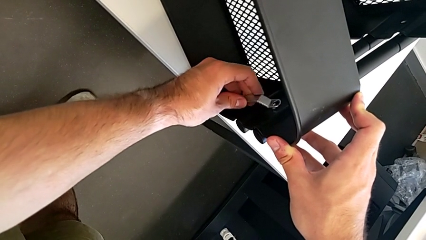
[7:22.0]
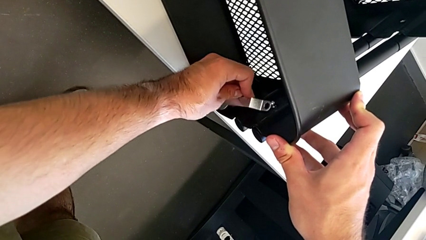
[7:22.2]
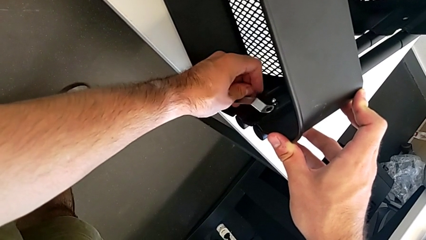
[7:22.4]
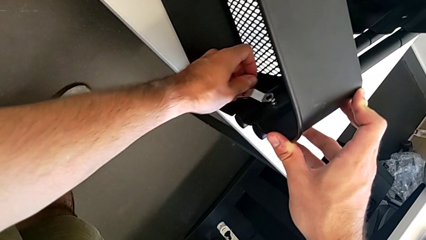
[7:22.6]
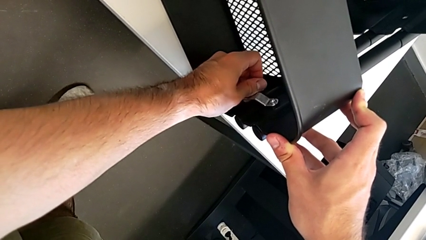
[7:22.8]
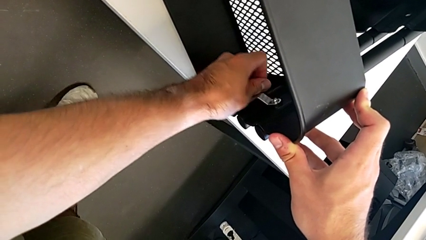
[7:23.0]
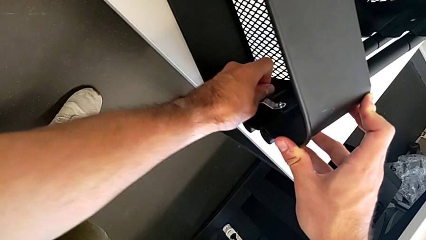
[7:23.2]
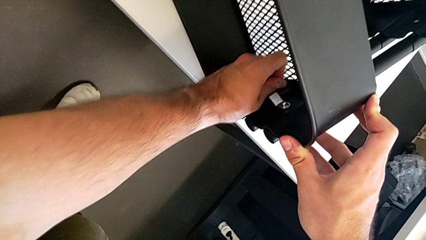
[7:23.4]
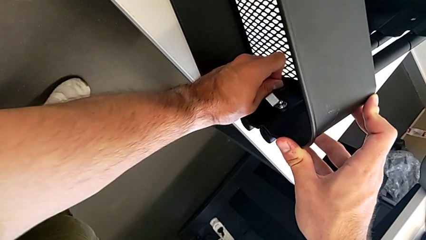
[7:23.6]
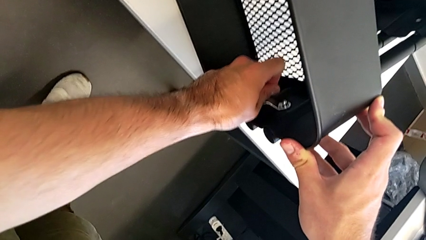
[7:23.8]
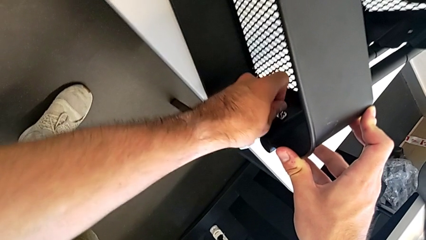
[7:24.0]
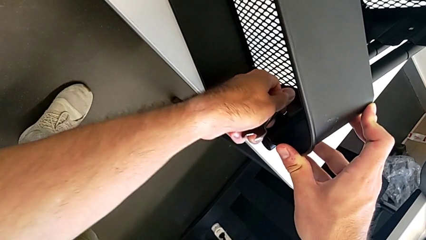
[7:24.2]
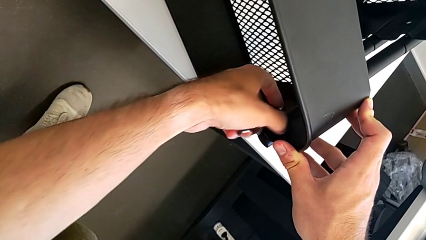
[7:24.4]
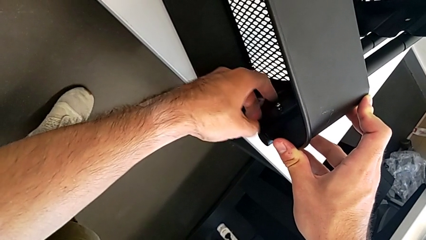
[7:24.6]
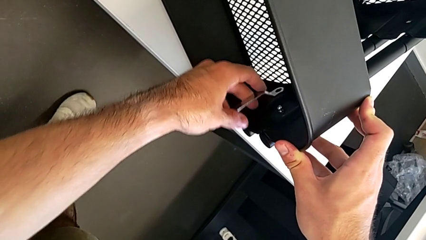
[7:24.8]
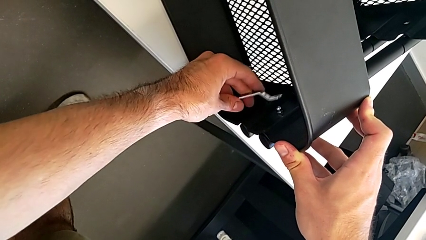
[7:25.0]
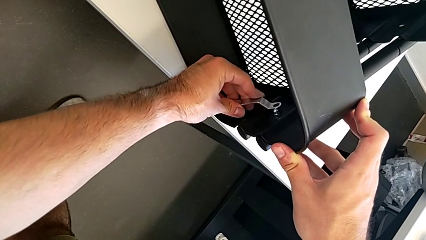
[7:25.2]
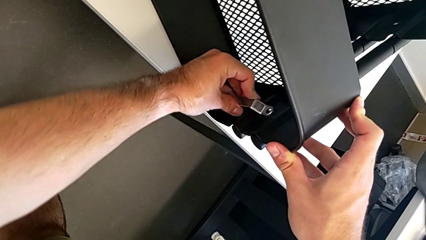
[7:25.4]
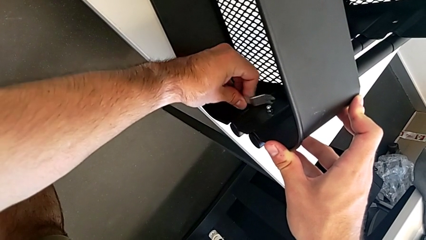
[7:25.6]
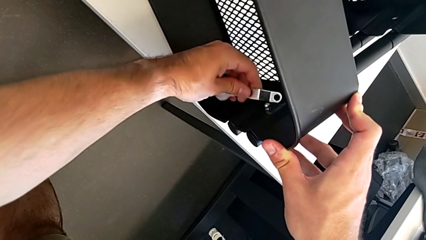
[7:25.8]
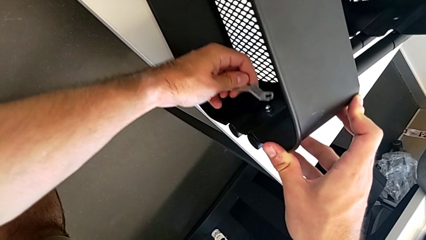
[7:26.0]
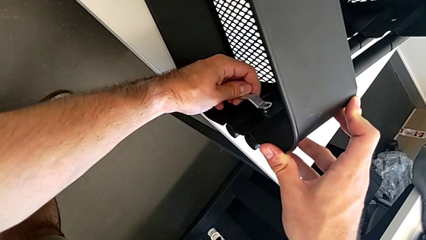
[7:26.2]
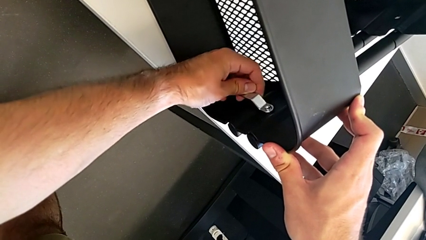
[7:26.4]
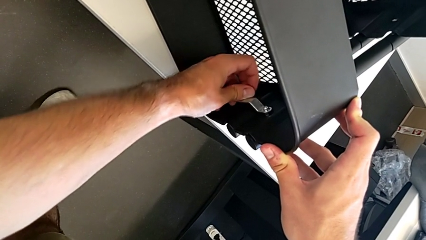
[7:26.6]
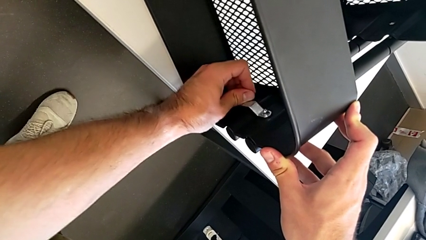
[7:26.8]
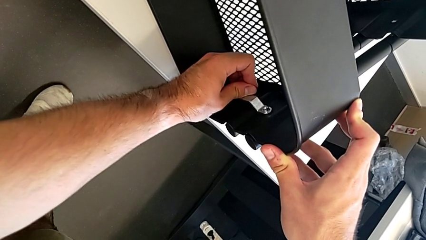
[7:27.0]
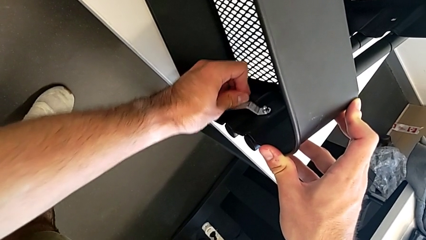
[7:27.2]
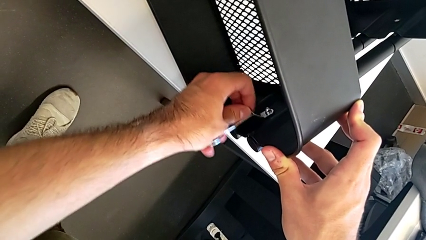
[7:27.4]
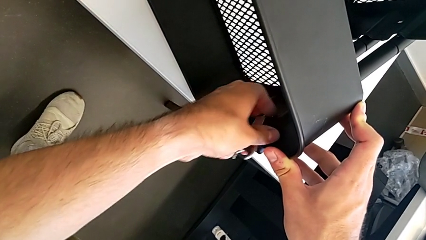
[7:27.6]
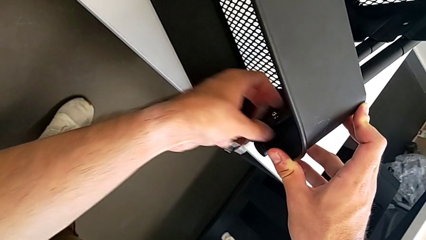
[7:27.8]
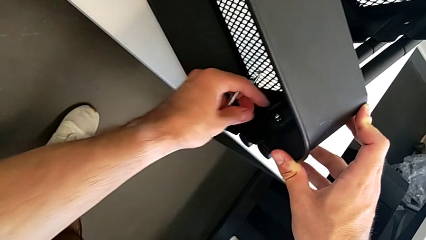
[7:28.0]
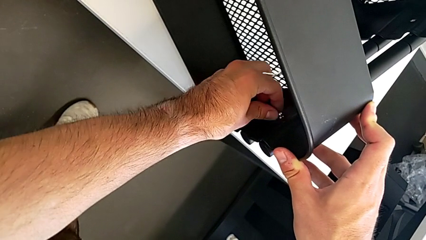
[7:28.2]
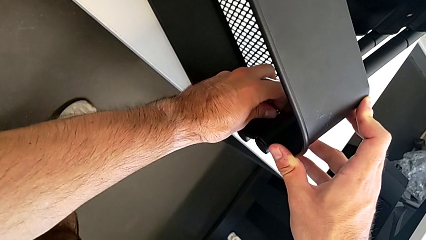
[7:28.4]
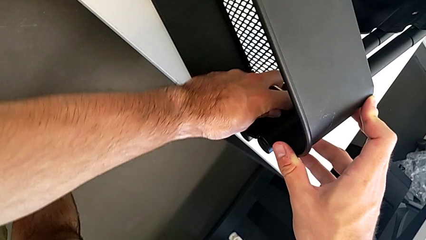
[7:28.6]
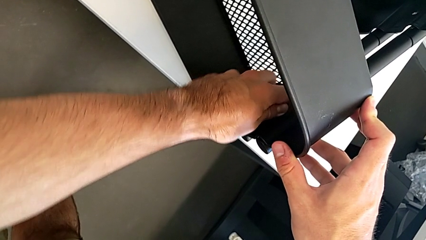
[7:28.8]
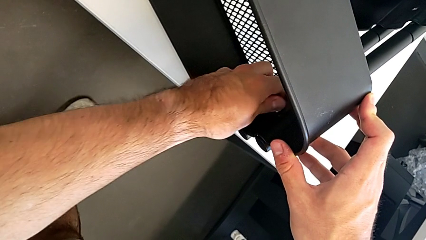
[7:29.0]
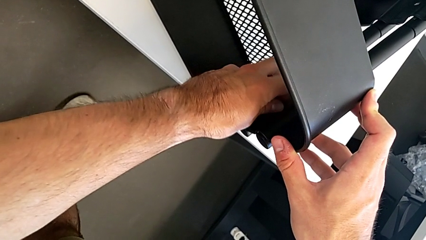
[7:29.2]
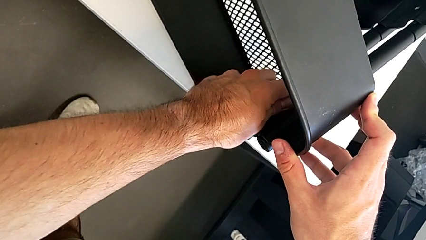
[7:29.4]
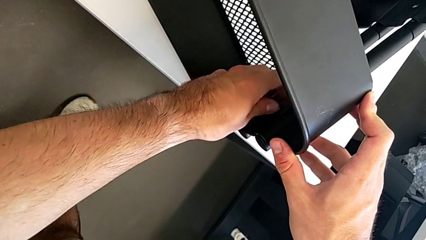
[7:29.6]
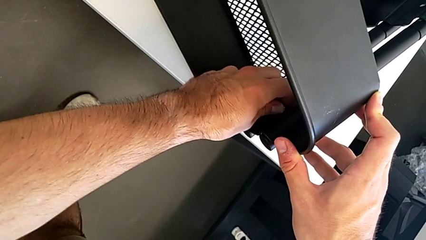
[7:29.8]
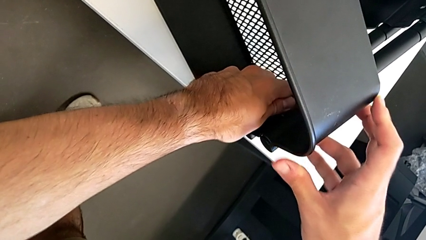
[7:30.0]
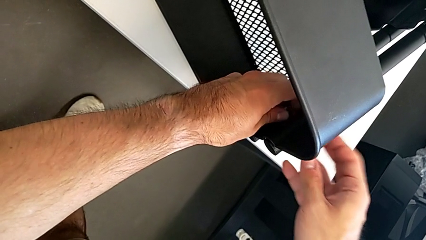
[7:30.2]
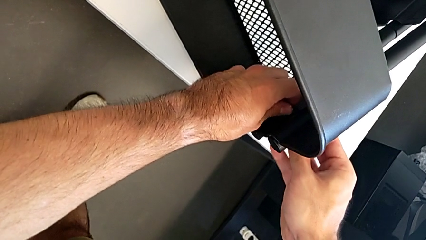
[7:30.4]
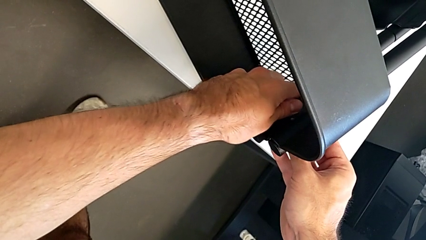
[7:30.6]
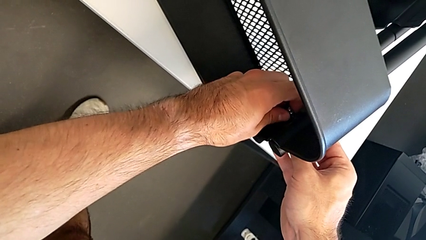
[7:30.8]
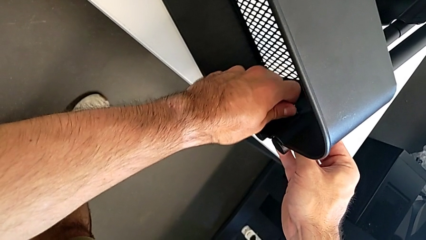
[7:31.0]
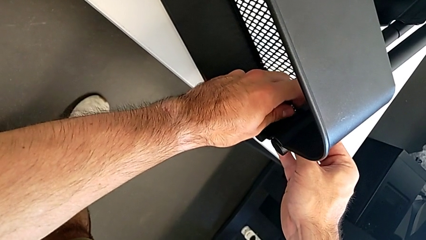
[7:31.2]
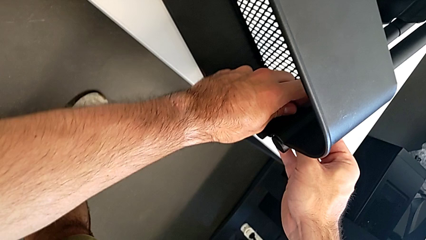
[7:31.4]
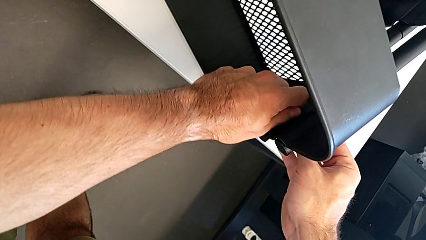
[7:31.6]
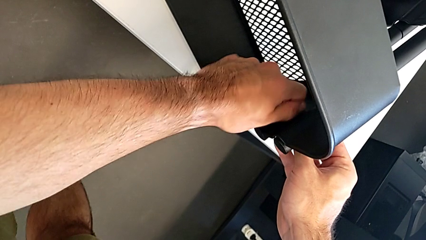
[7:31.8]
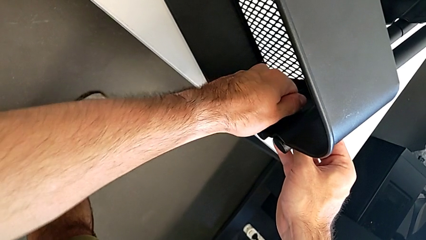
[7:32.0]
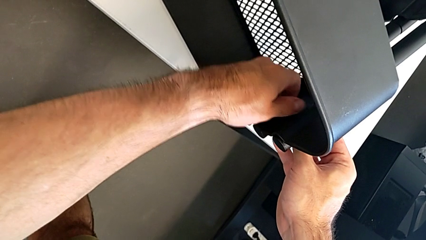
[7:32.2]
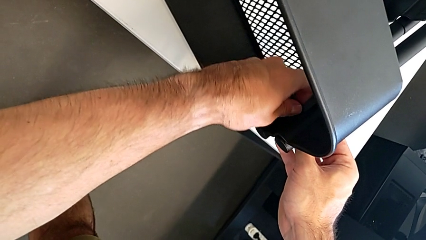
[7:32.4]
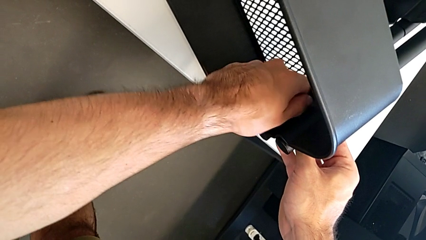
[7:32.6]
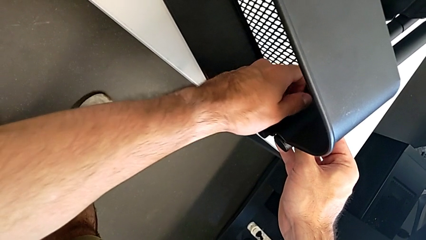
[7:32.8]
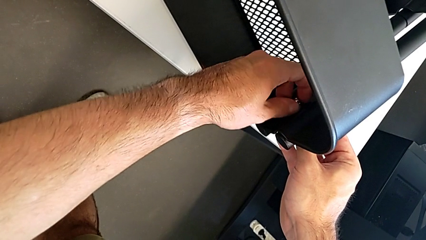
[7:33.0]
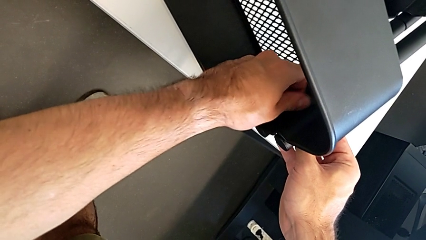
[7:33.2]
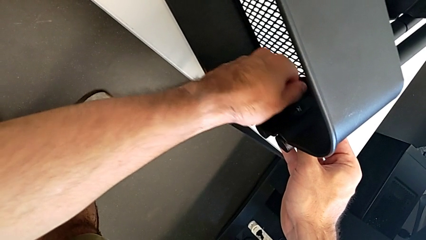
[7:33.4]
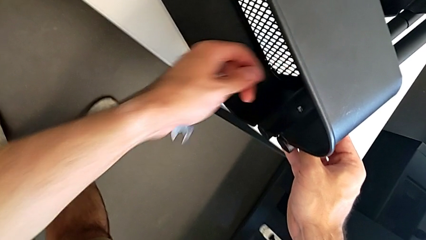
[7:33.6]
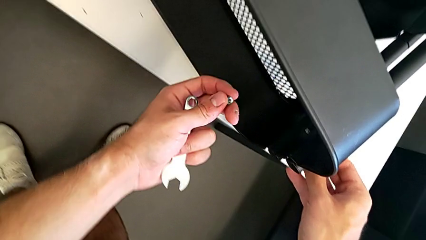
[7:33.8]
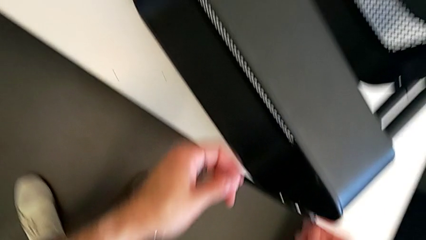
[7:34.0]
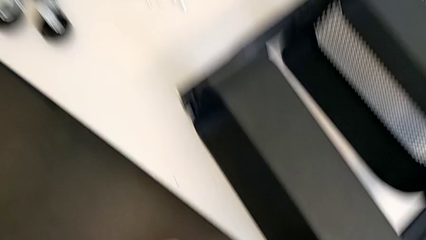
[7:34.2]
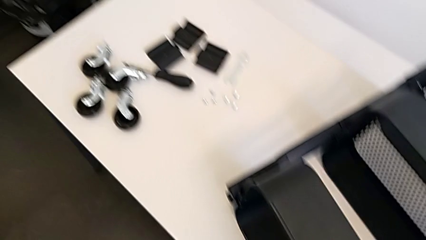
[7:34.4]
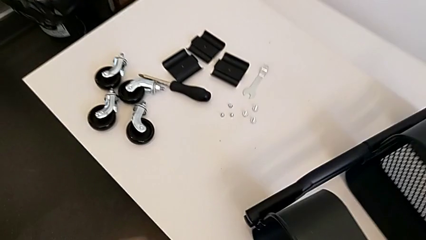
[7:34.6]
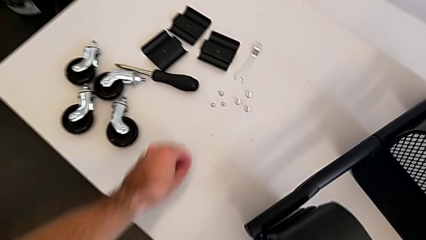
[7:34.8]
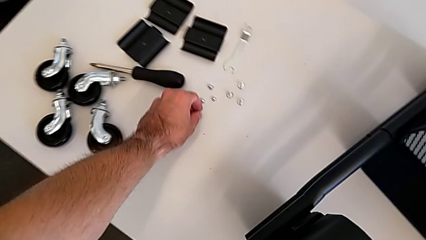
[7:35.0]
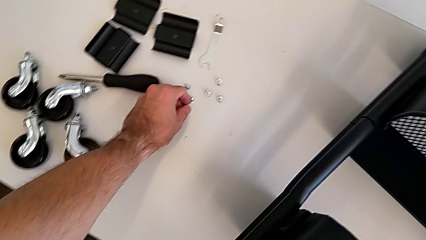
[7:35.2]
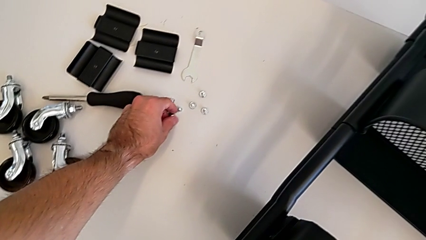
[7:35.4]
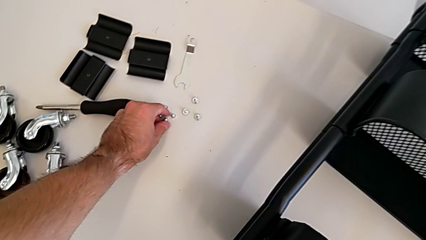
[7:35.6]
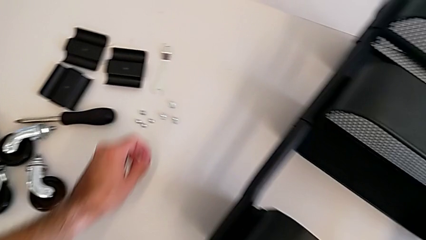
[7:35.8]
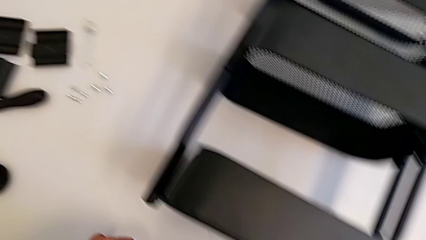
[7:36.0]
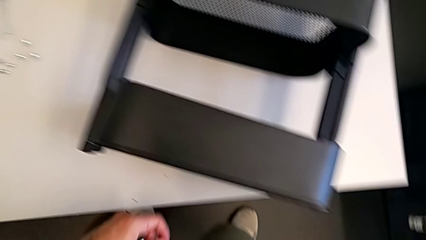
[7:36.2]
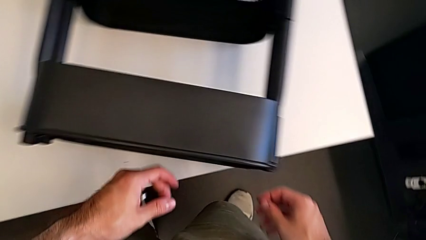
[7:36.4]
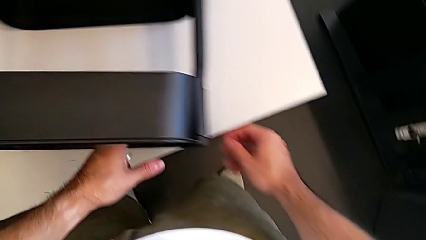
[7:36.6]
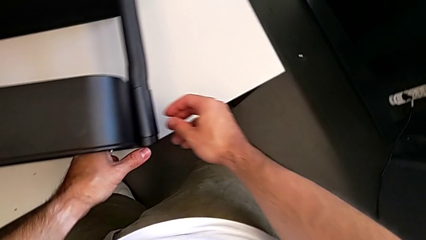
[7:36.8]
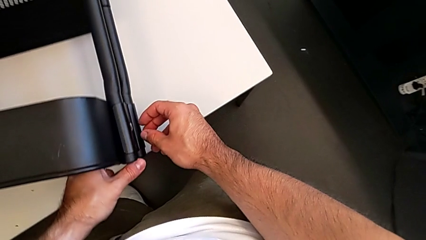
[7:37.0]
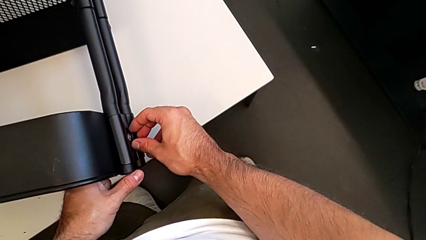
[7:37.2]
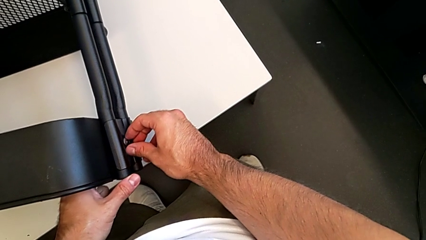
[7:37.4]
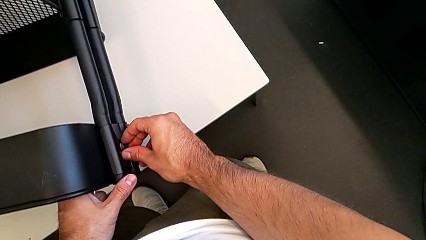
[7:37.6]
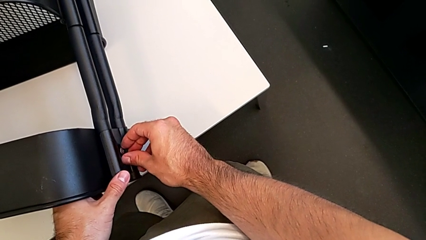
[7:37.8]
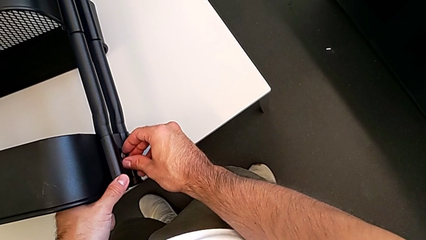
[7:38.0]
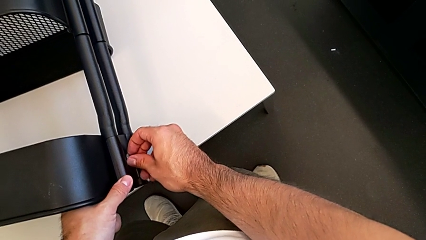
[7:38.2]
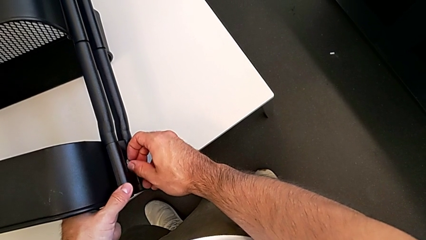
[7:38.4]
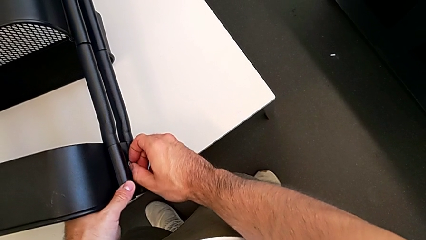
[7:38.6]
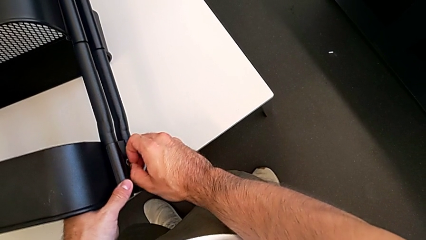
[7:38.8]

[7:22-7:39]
The camera wearer is unscrewing the right hexagon cap nut and bracket from the top tray. They keep unscrewing the right hexagon cap nut, unscrew it, disassemble it, place the hexagon cap nut and approach the right bracket.
